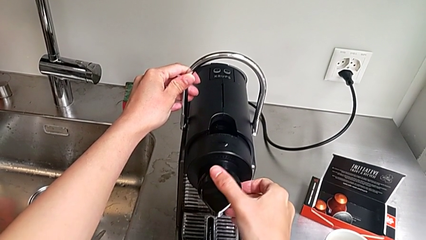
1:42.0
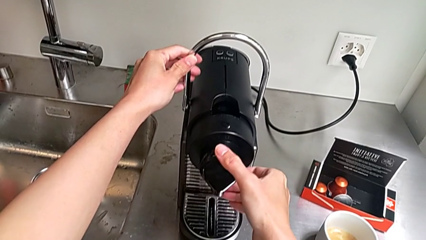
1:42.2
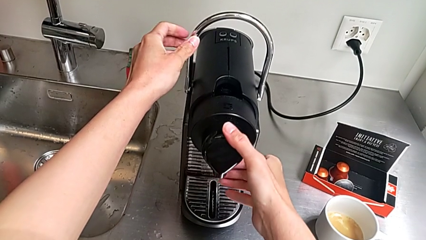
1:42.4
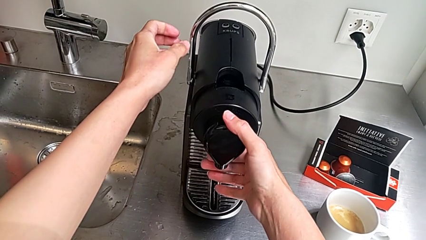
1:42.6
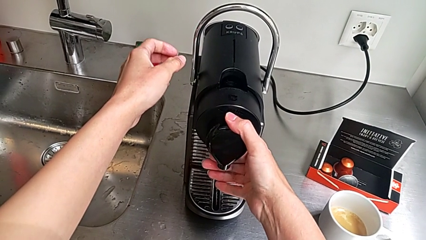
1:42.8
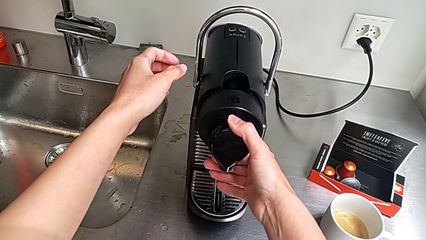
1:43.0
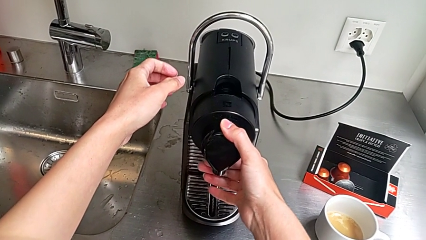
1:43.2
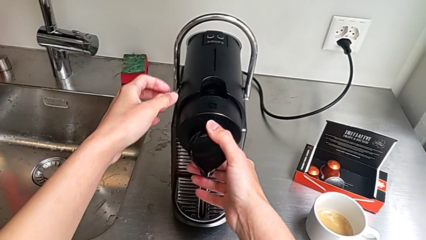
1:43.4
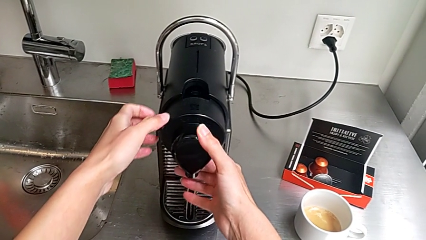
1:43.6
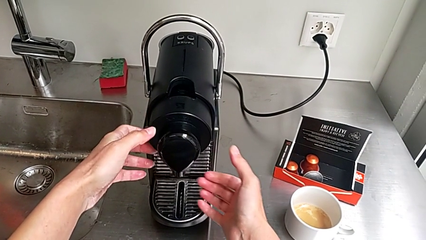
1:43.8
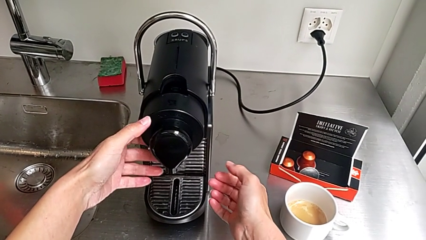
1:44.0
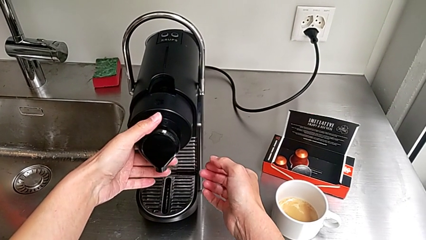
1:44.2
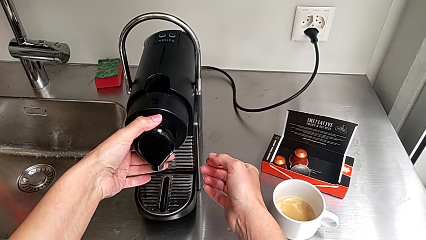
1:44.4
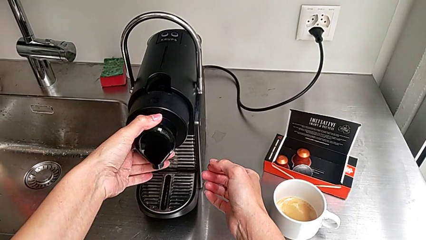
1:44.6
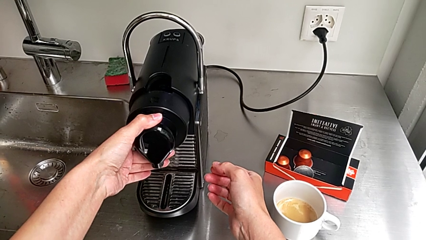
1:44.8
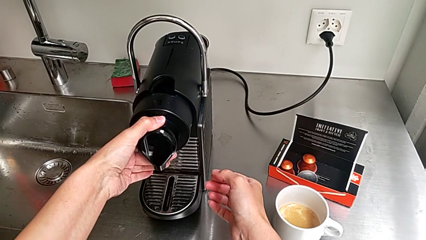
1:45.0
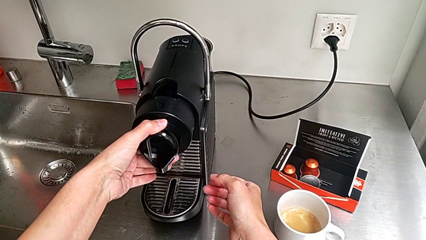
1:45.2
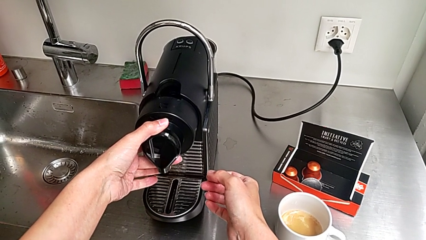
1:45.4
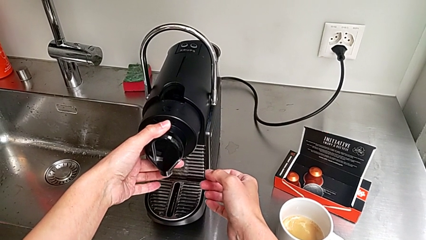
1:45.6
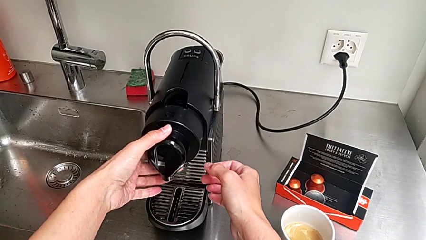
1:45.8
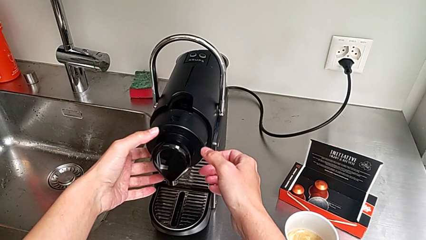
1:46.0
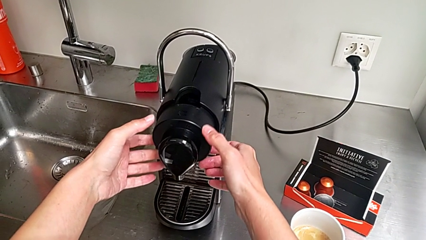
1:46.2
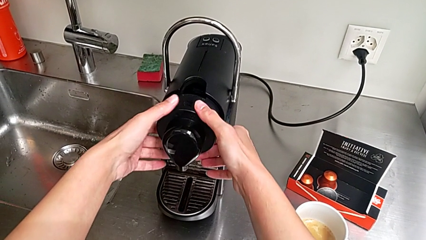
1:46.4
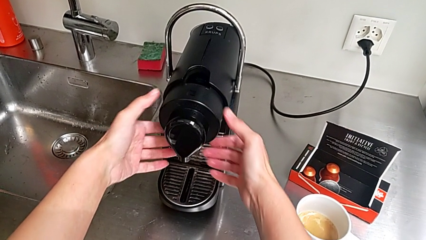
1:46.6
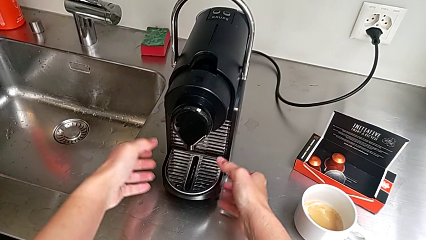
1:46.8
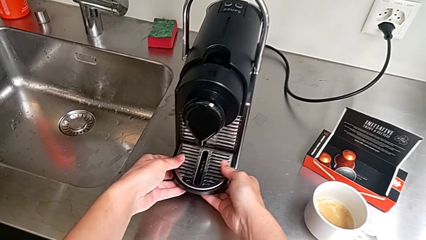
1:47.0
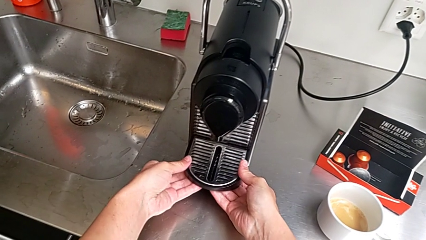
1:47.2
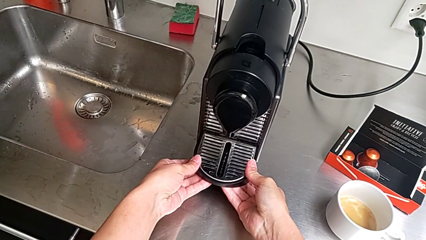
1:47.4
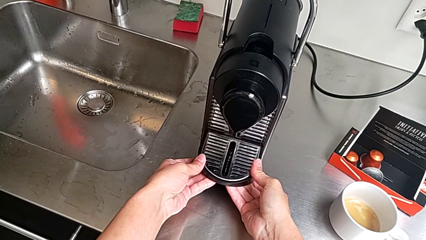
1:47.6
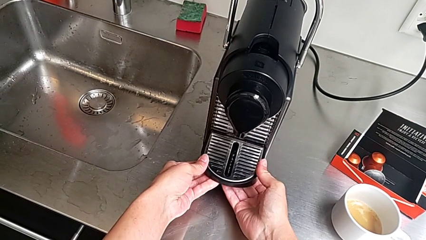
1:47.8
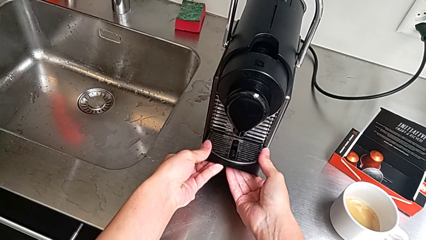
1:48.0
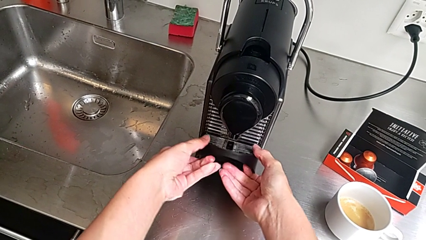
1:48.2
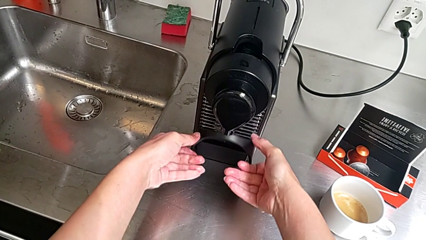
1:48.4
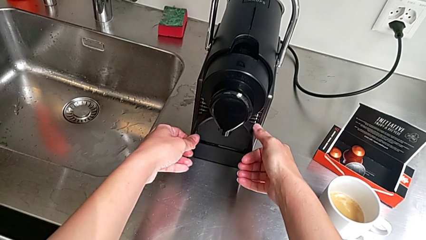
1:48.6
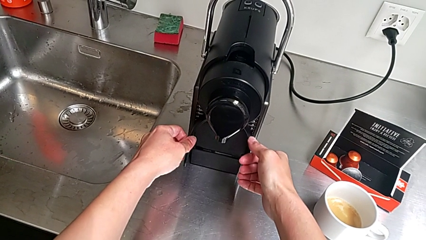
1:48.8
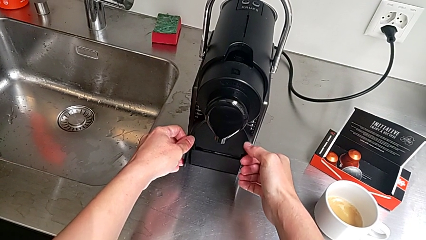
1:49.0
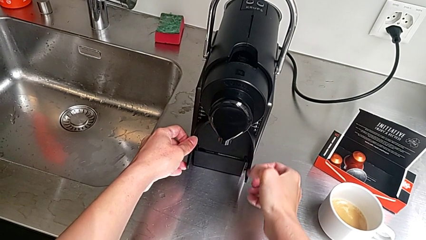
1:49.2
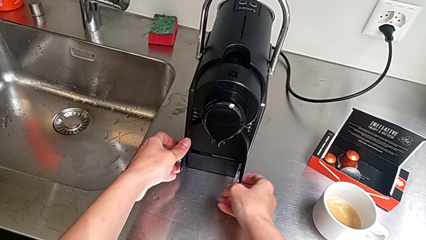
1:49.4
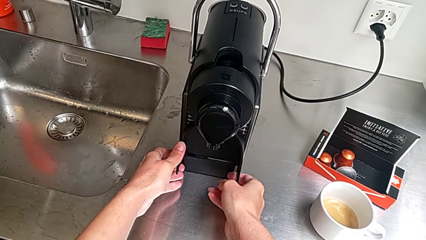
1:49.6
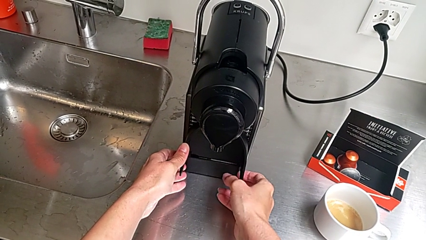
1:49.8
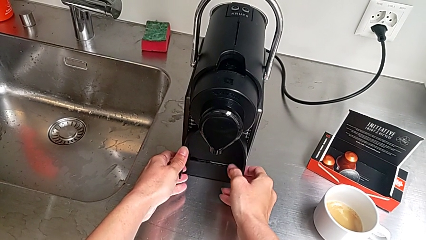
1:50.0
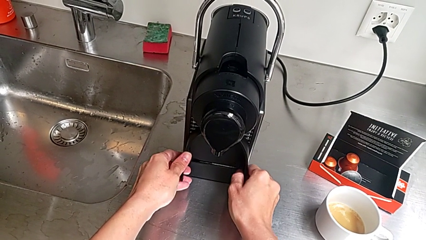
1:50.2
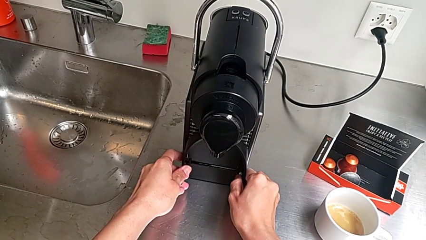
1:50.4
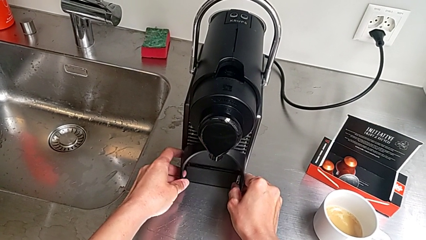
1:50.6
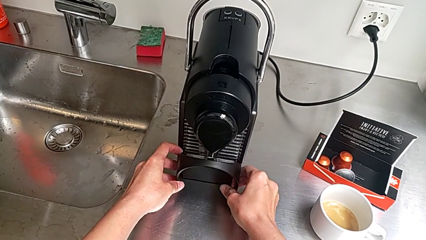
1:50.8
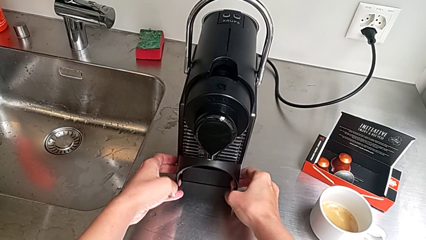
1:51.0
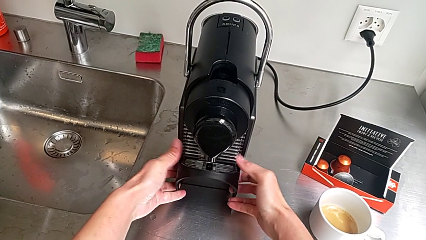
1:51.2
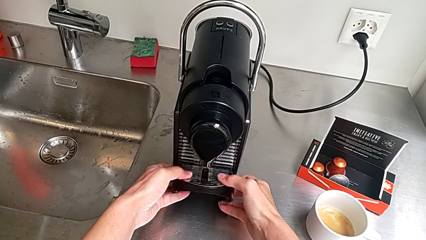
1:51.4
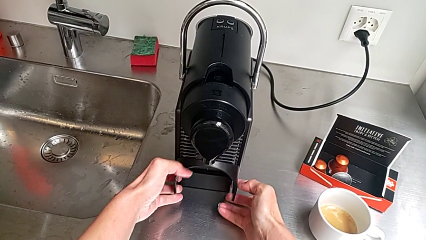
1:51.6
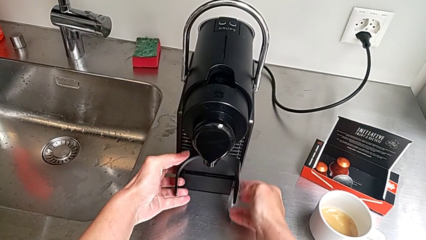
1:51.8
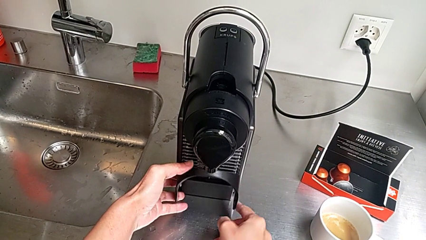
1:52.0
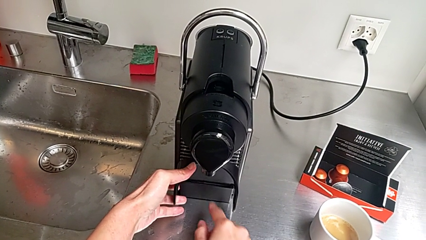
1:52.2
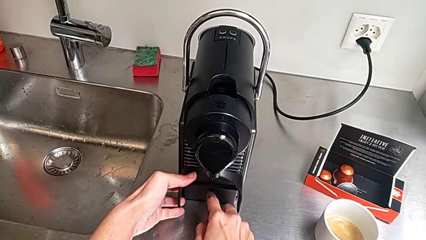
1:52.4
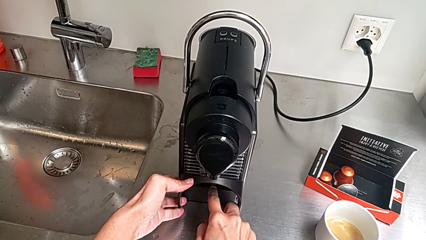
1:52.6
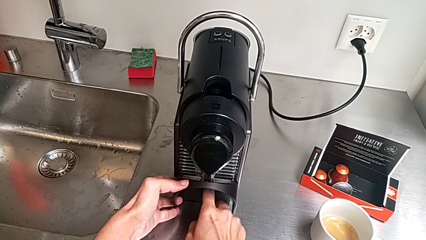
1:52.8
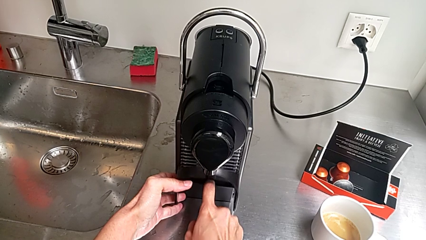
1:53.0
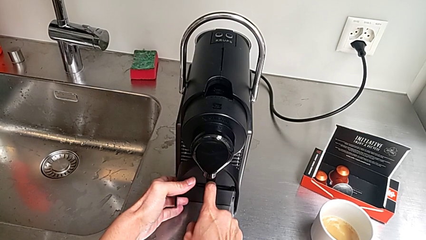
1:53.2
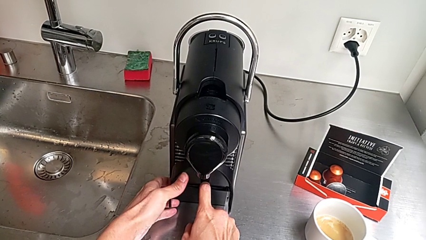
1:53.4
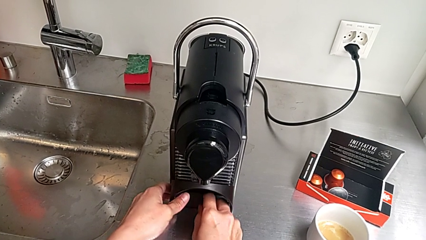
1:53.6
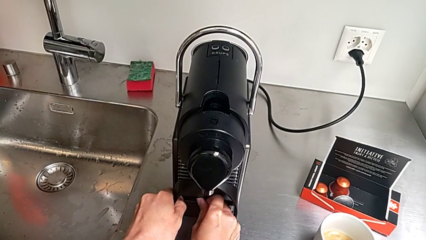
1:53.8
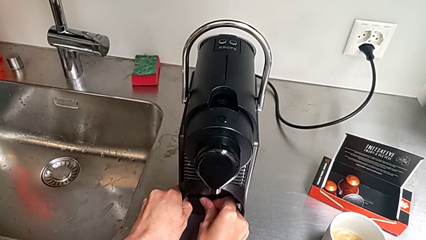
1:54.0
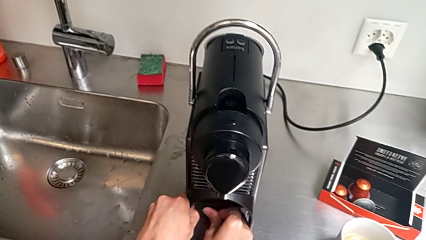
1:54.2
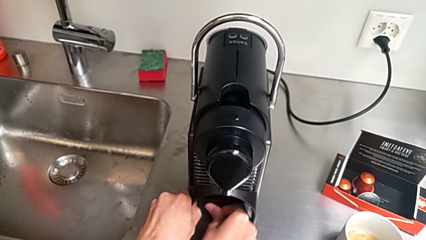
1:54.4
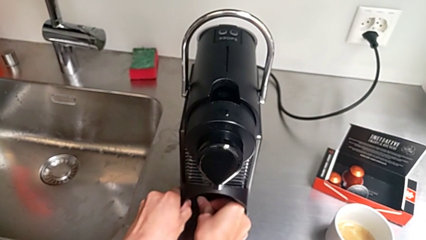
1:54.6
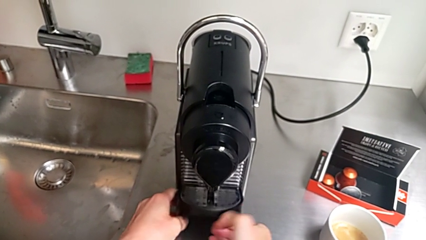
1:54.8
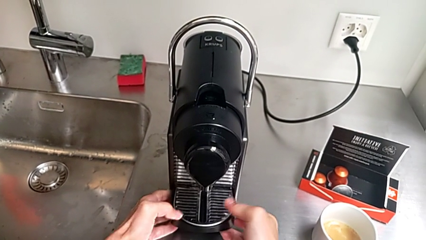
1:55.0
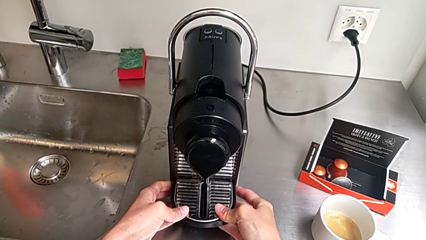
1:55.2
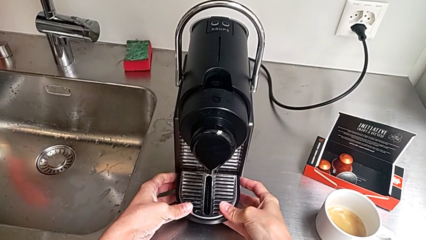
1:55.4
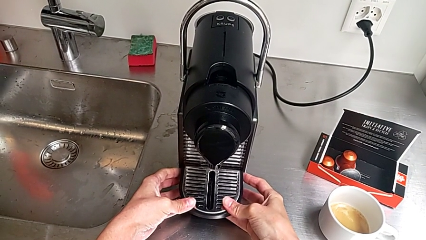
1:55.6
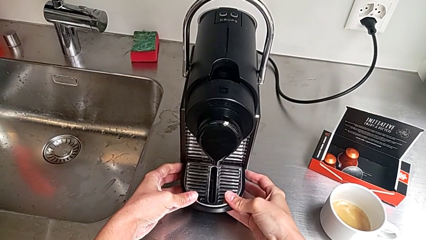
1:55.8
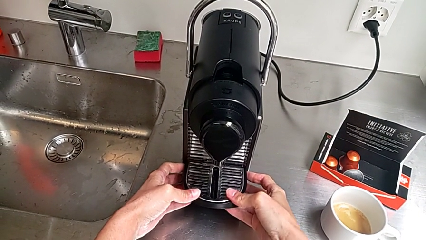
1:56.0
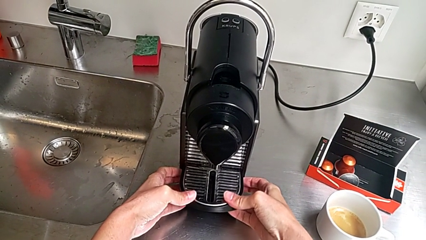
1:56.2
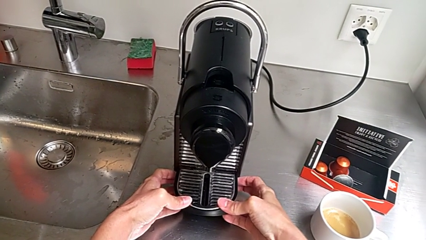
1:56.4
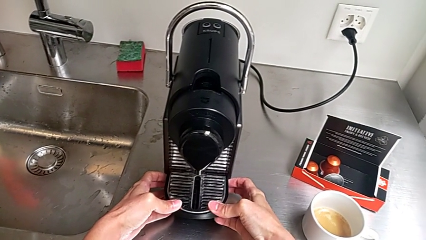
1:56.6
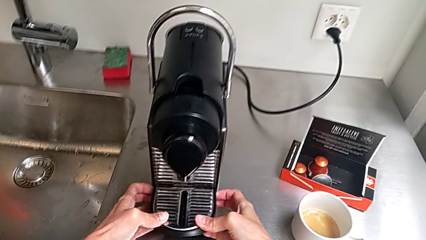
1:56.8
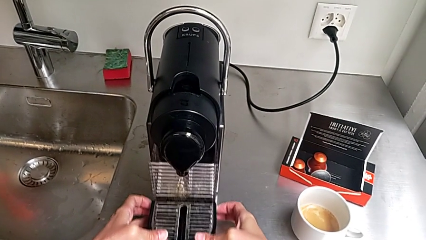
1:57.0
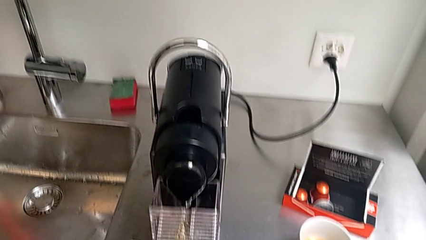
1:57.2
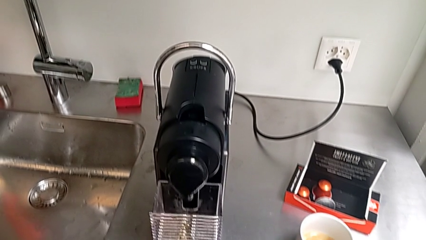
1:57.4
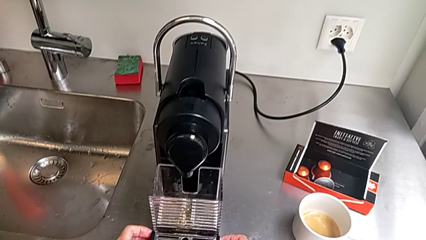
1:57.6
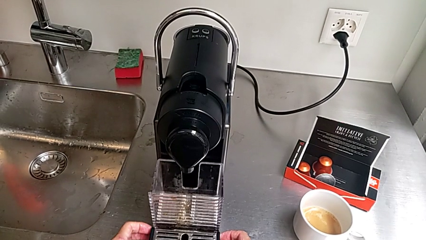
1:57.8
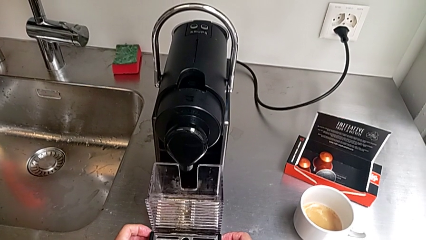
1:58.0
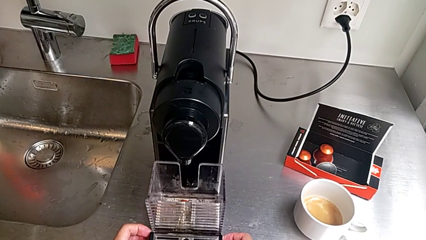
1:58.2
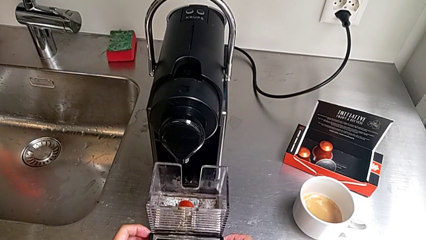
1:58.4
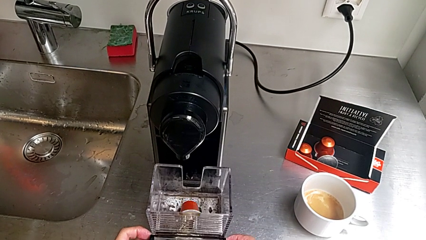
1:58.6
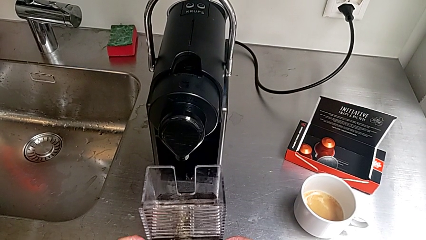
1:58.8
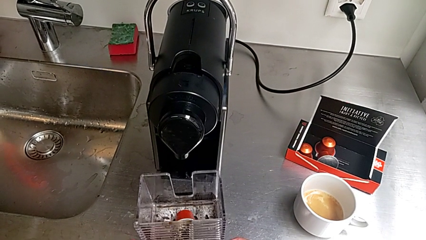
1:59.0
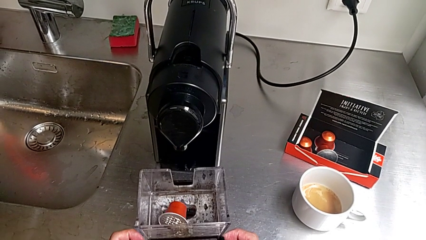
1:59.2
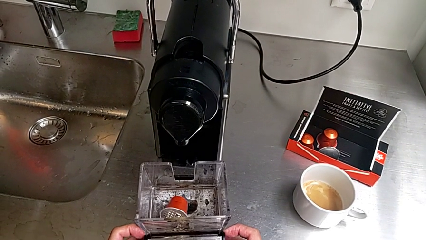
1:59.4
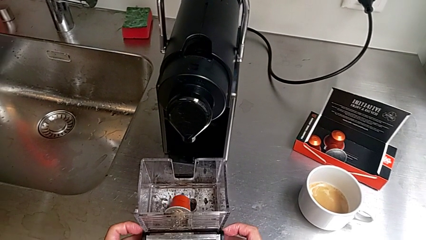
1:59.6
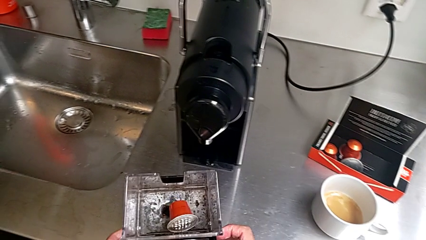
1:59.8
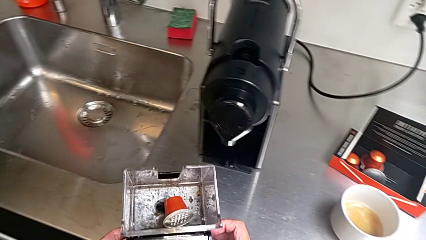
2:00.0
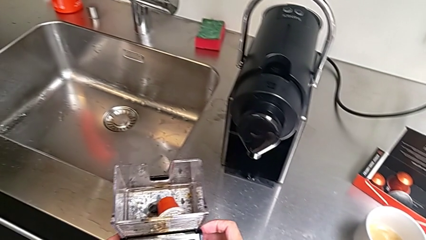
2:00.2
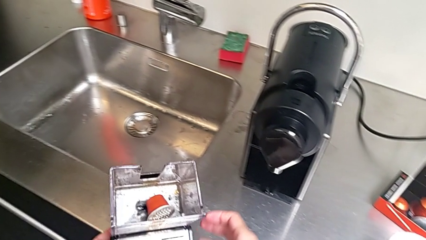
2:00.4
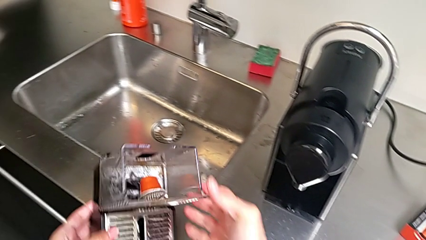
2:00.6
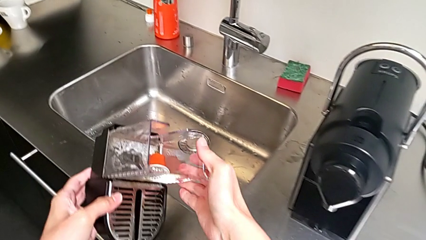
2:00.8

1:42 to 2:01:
The camera wearer is emptying the container of capsules. They keep wrongly pulling the dispenser, pulling the wrong part of the dispenser, grab the drip tray, wrongly lift it, pull it, flip it, withdraw it and insert the capsule container, all with the right hand. They lift the drip tray with the left hand.
